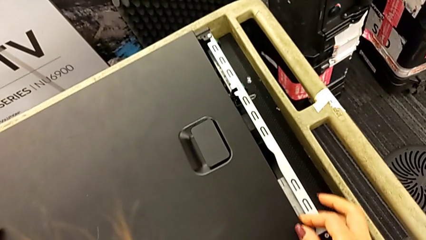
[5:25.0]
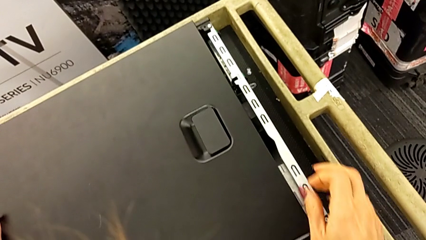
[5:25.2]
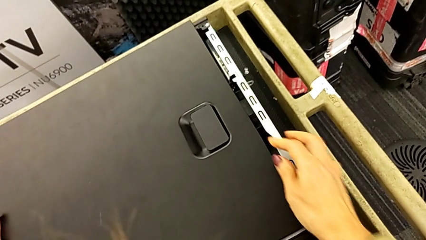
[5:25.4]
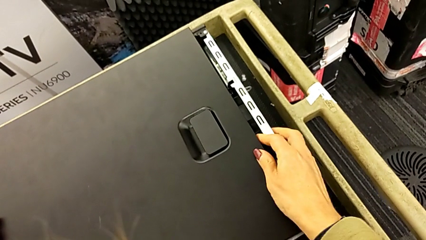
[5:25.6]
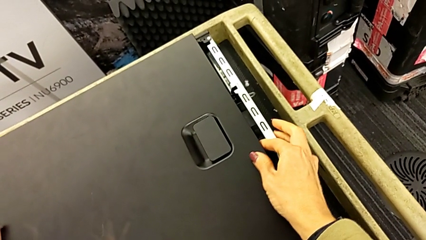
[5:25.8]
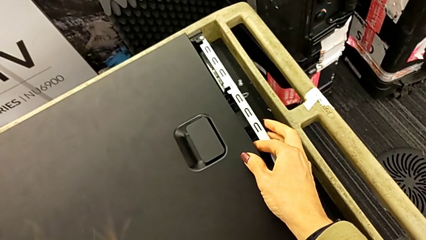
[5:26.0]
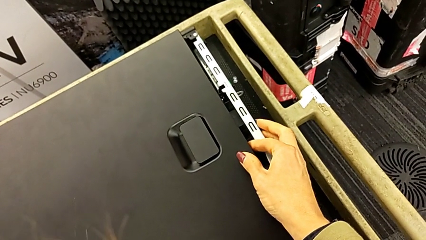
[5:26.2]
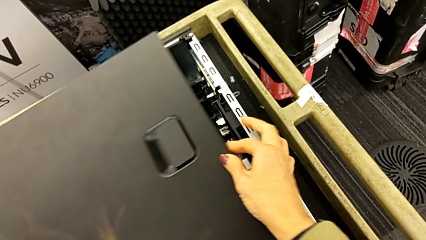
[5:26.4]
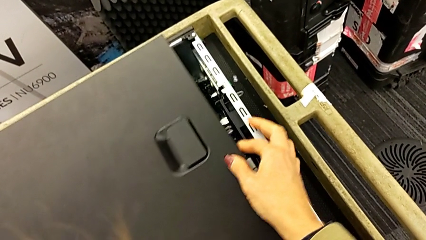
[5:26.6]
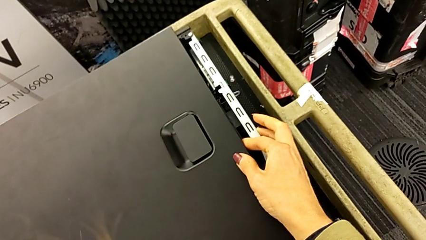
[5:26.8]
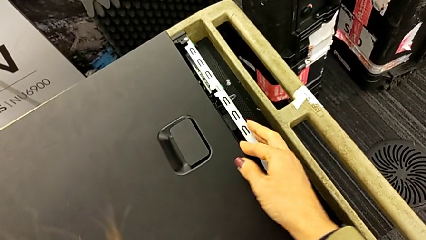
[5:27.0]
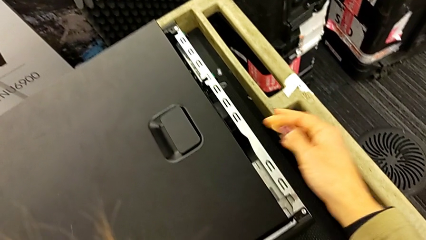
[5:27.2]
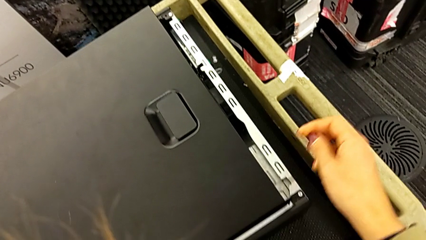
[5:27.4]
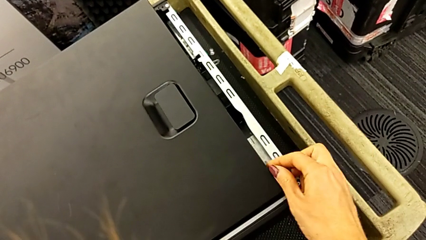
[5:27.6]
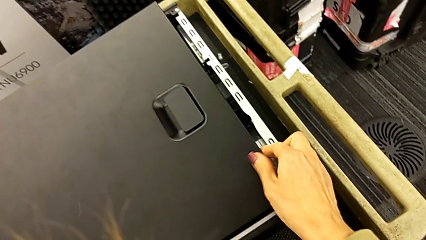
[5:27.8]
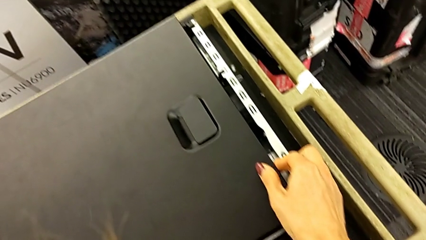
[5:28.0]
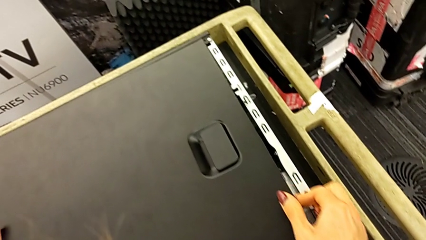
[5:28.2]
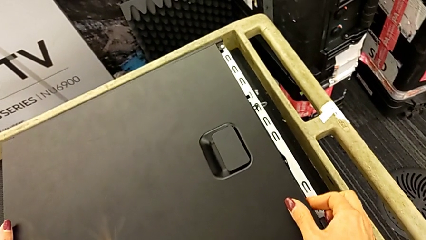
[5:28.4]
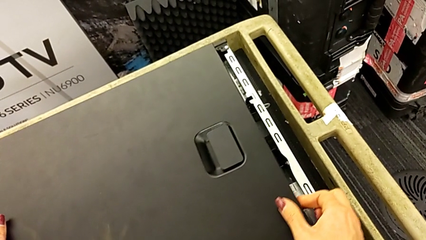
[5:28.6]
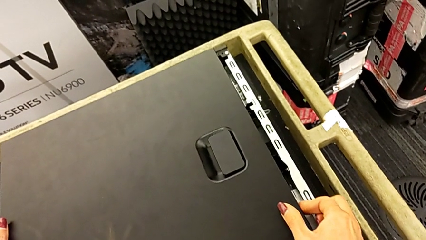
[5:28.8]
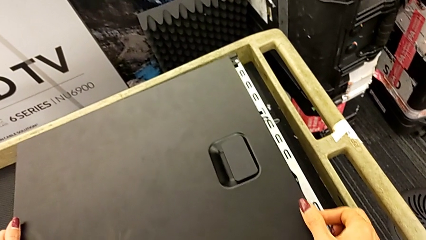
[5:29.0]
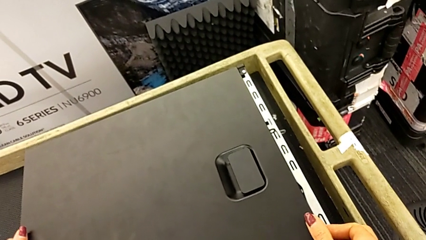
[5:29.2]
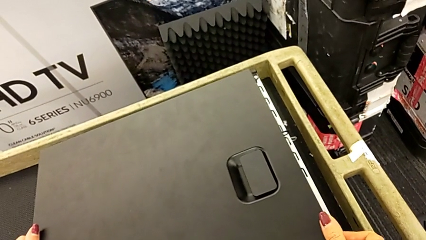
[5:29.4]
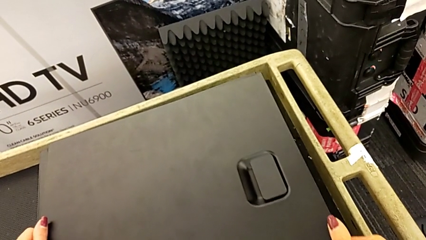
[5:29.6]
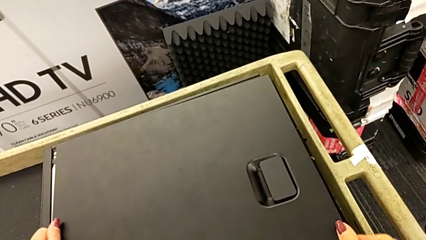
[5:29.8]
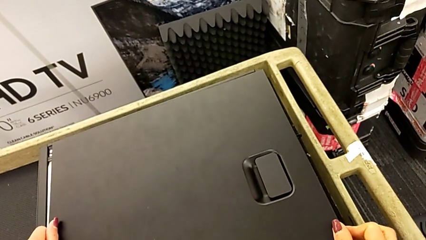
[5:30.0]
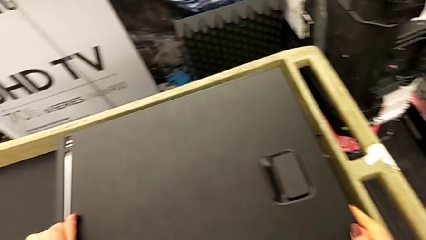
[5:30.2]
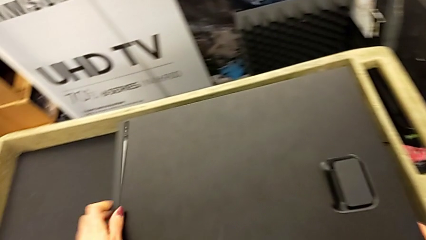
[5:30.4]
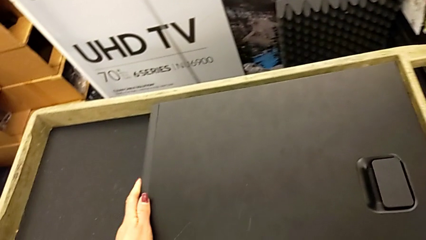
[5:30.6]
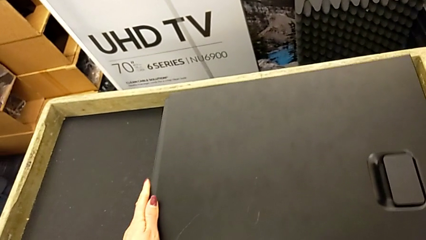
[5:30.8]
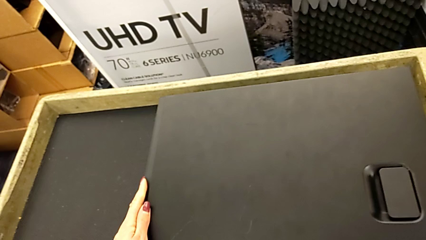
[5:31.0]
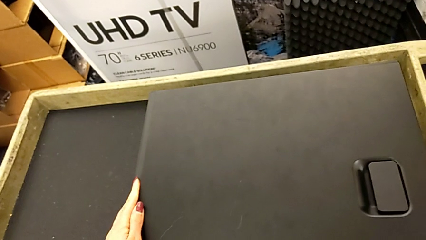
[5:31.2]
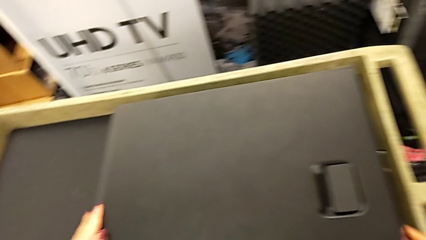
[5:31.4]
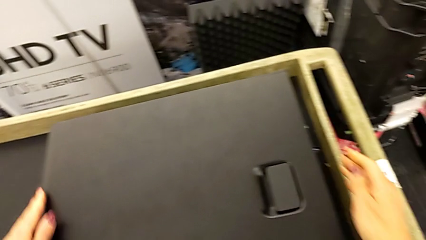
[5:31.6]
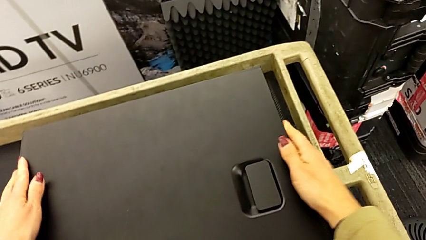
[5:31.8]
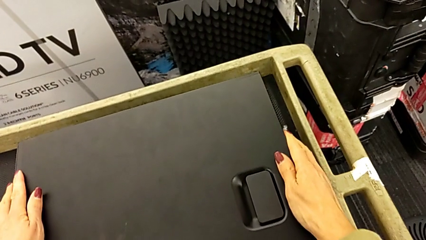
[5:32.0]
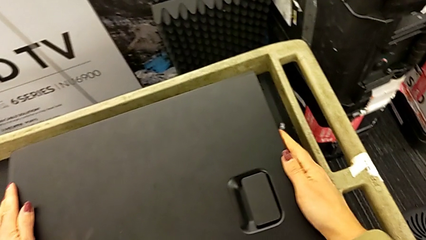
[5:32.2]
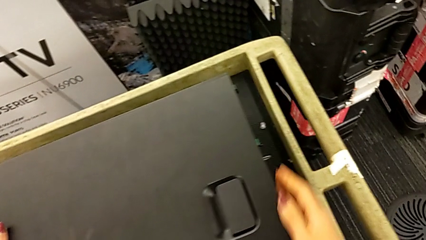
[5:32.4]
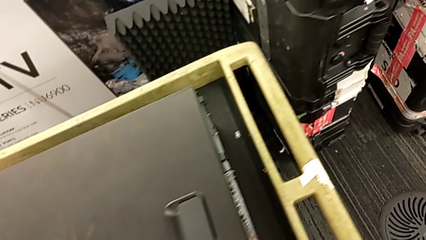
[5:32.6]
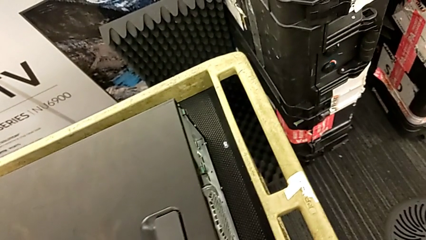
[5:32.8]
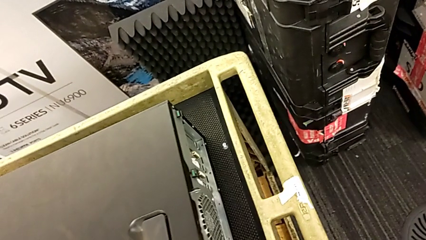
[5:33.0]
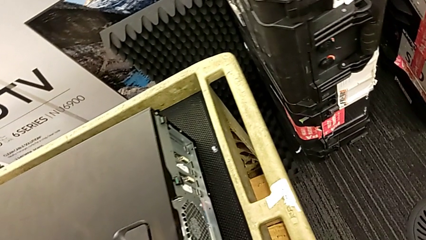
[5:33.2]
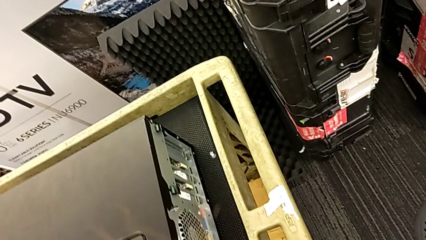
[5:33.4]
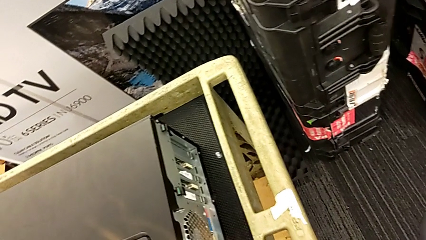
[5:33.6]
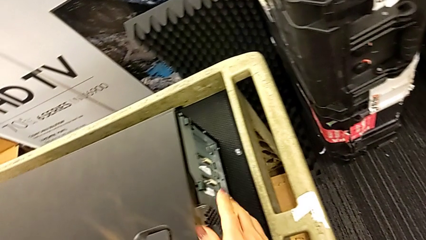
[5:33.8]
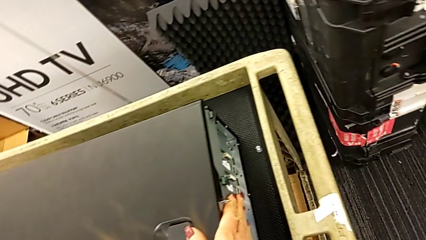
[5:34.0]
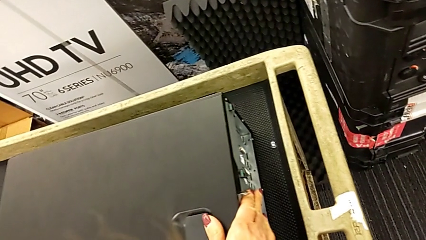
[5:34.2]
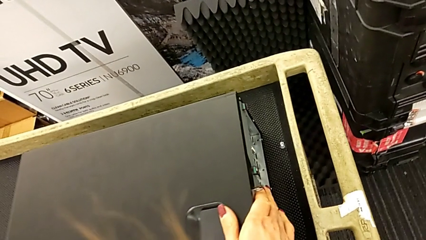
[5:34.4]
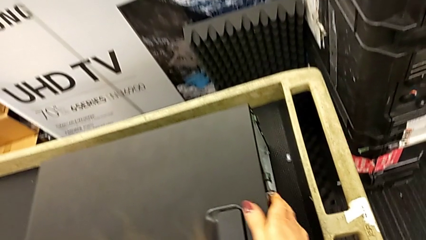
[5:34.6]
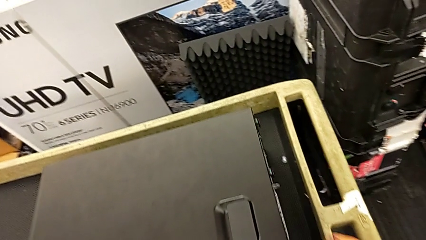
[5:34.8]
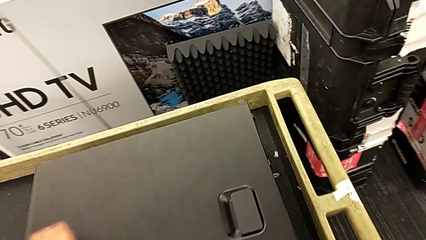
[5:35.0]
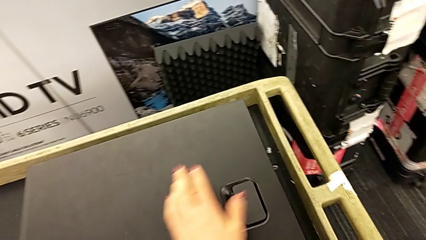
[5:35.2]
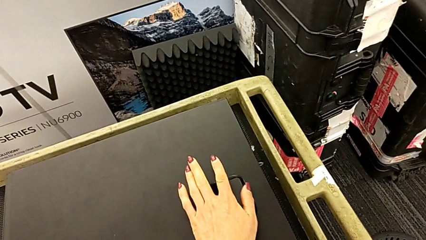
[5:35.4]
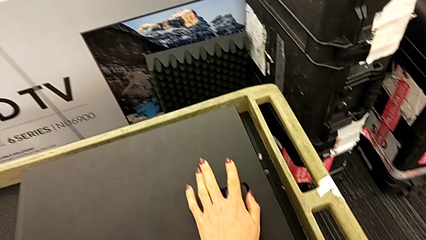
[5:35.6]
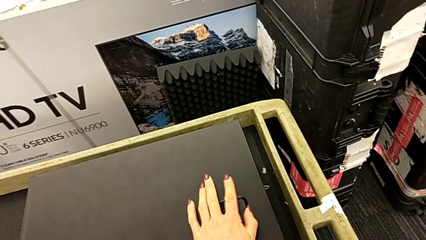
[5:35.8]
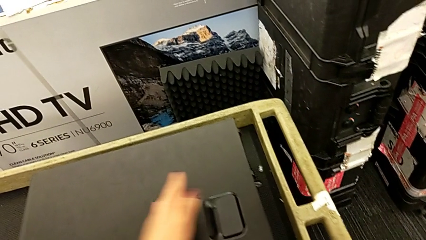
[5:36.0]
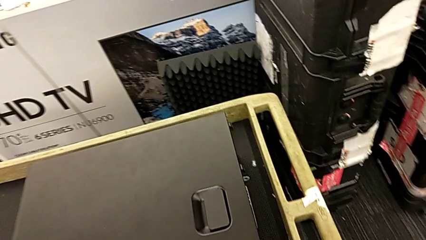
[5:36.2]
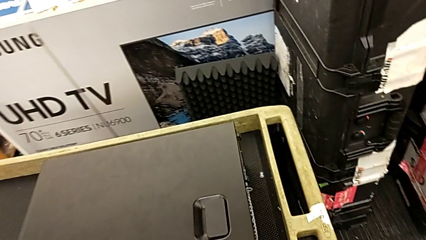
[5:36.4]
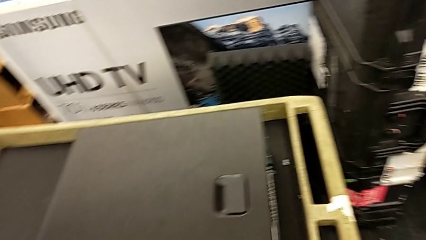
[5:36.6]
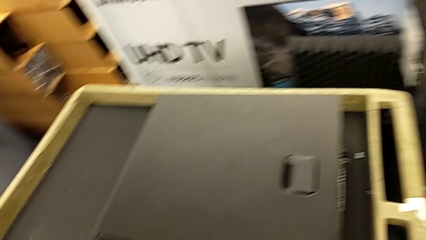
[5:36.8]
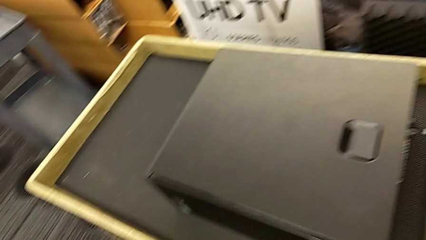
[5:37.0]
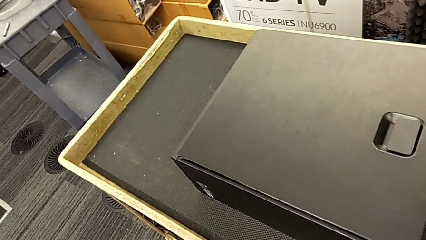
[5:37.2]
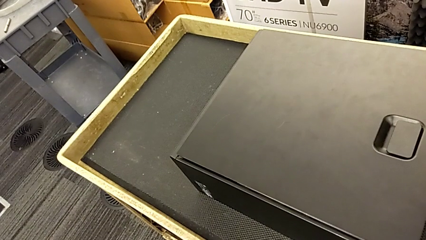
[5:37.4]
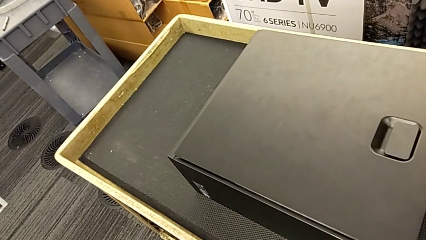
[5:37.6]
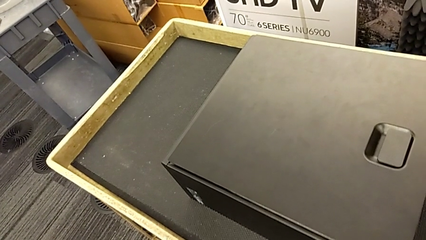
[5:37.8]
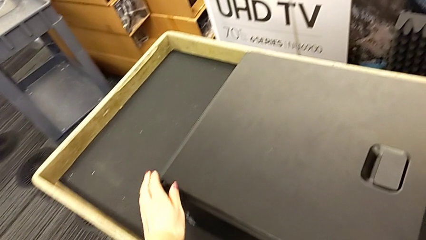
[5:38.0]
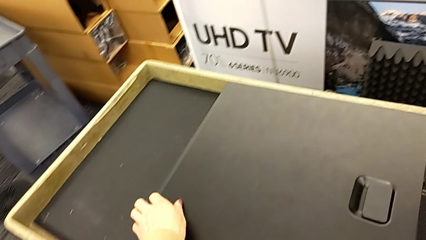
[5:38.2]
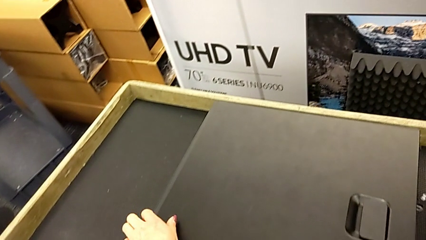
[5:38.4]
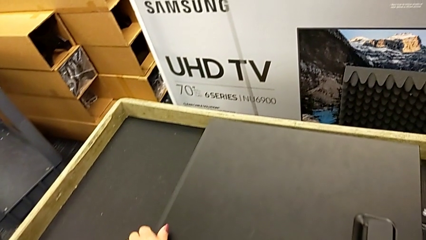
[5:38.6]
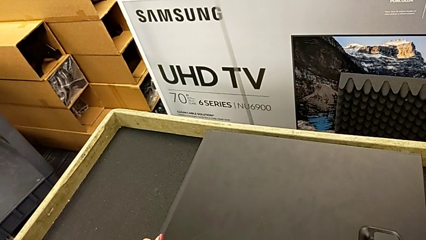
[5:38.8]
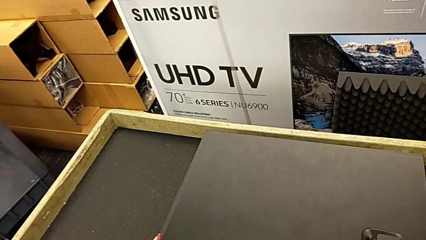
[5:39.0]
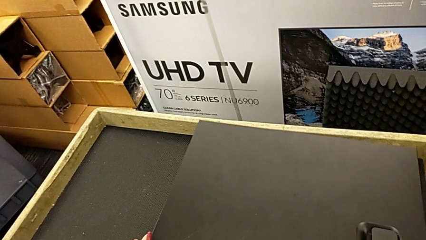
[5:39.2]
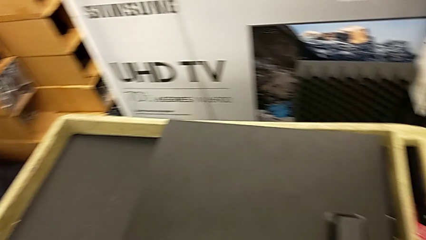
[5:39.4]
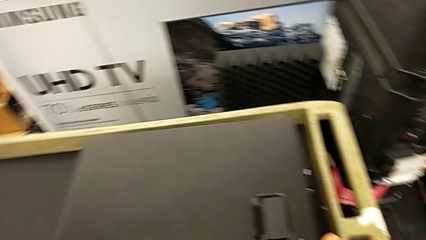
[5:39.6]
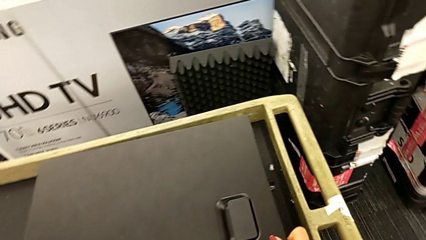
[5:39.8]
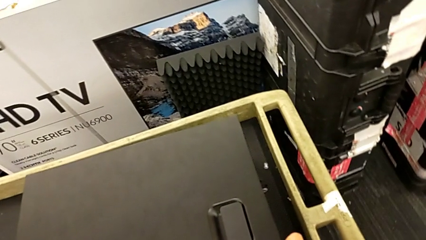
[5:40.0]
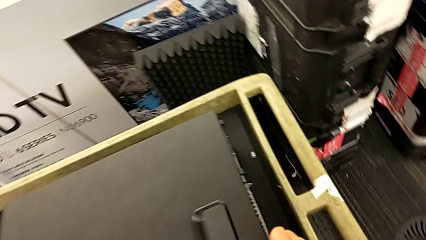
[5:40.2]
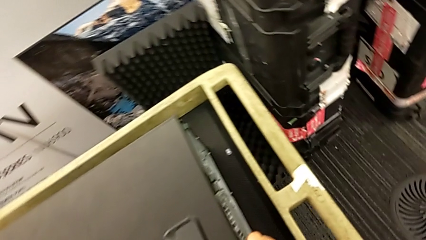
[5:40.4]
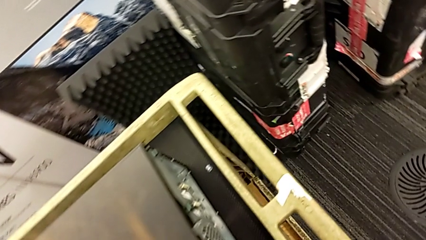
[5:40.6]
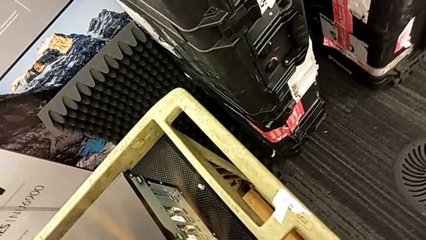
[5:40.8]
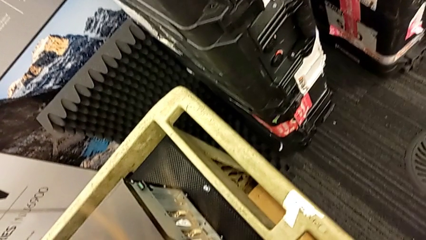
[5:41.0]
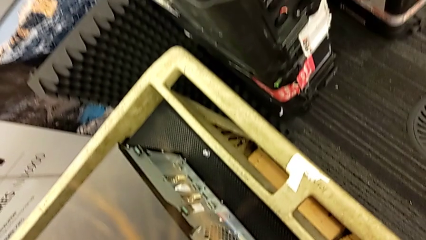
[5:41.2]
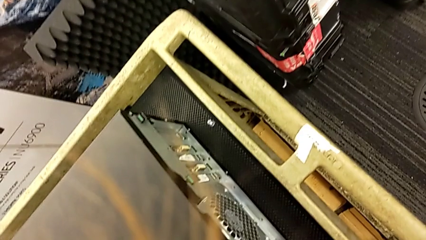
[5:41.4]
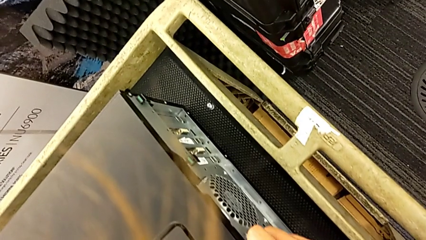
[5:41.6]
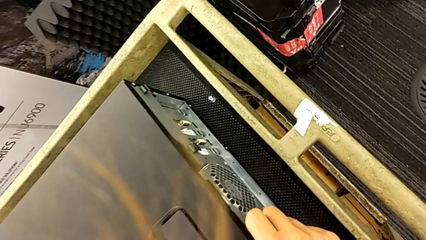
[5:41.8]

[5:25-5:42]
The camera wearer is closing the cover. They keep aligning the cover, close it and begin to inspect it.
